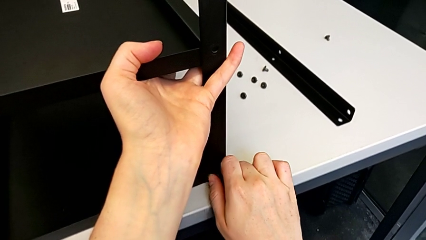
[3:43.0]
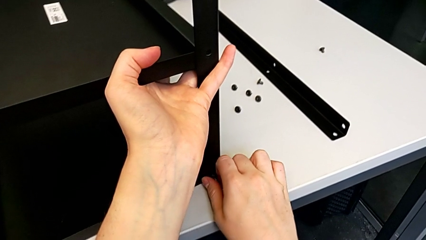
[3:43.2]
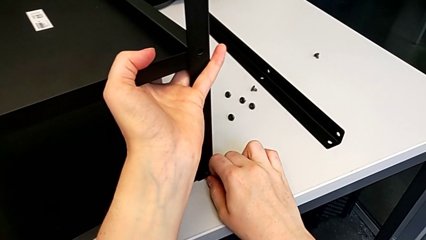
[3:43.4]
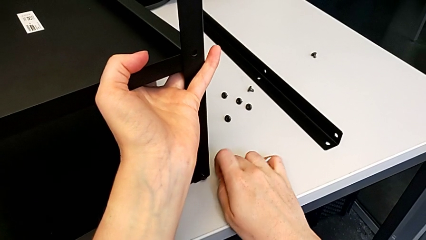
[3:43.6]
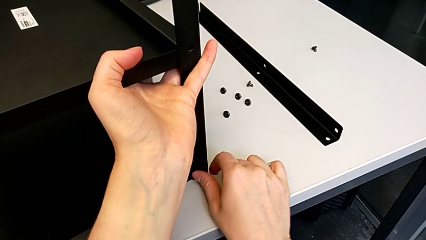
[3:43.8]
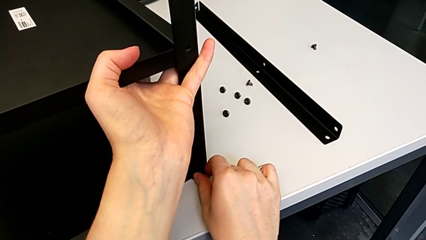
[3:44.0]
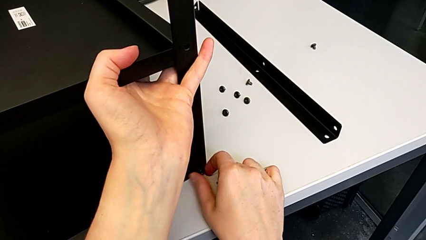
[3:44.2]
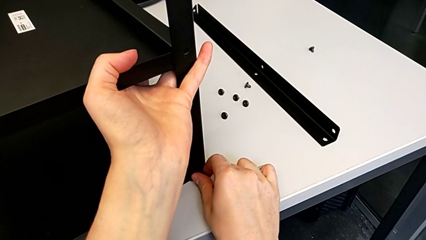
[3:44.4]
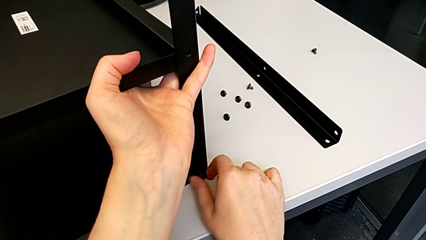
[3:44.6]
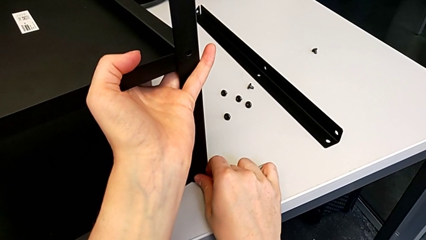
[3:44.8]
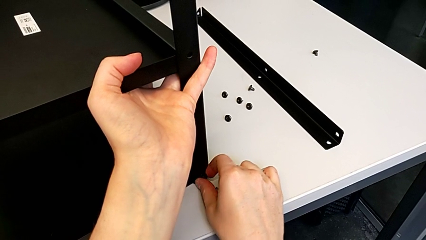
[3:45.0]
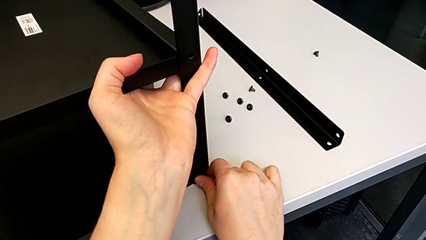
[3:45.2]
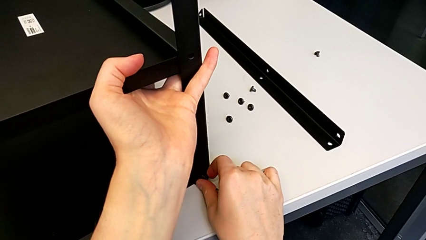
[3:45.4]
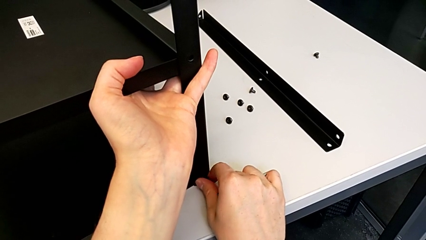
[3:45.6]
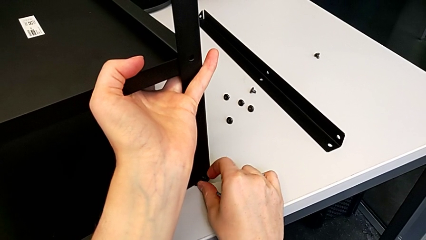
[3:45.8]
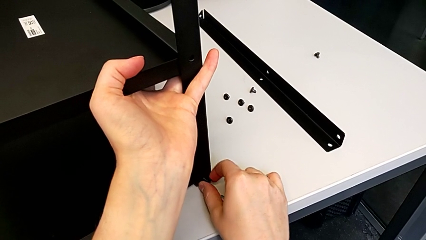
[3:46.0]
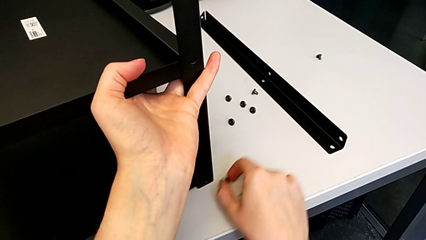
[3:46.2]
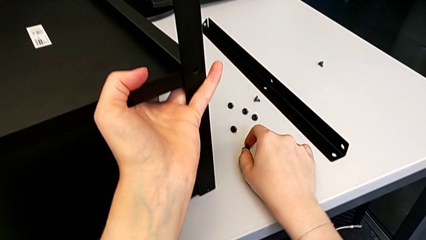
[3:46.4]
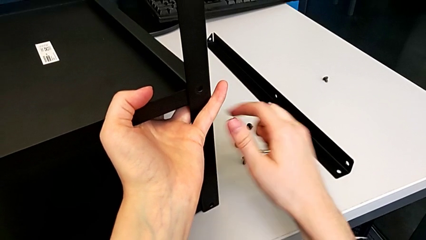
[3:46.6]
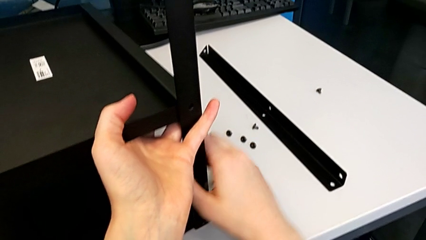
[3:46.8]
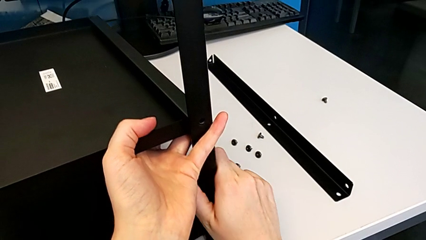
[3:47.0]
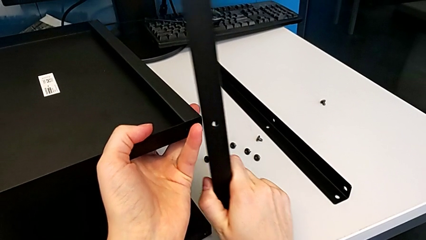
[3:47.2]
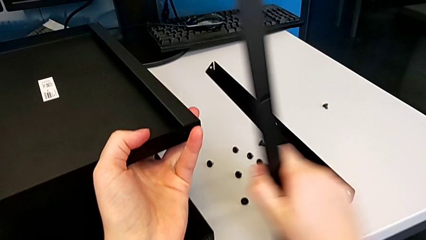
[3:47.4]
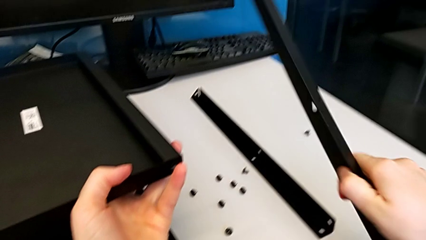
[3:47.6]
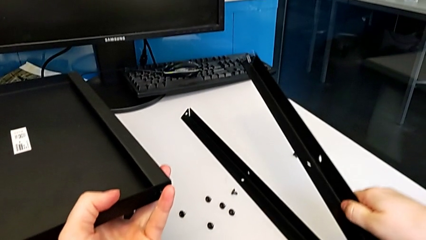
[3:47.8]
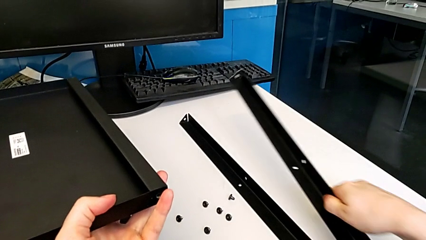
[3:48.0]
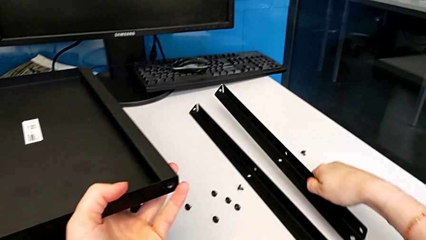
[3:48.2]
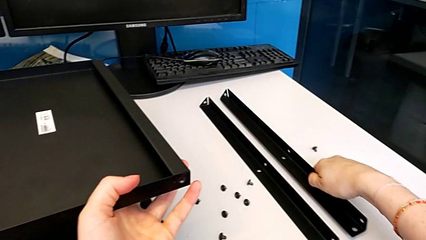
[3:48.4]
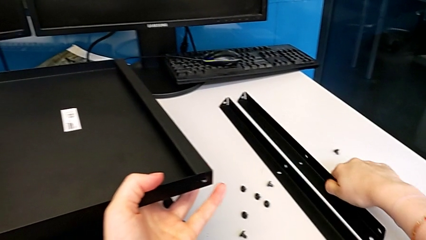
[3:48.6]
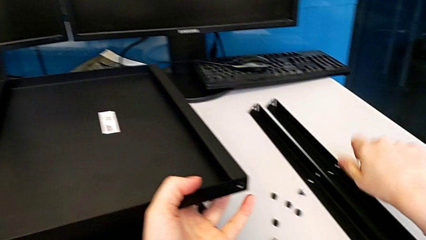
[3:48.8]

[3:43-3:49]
The camera wearer is disassembling the second leg. They withdraw the Allen wrench, unscrew the hex socket head, disassemble it, place it, disassemble the second leg and place it.

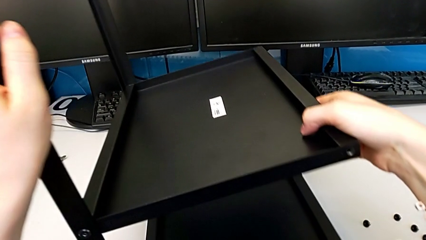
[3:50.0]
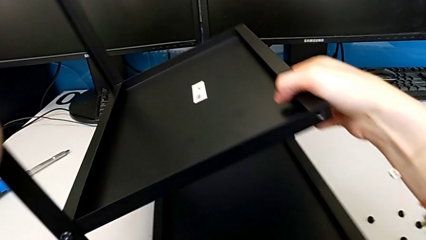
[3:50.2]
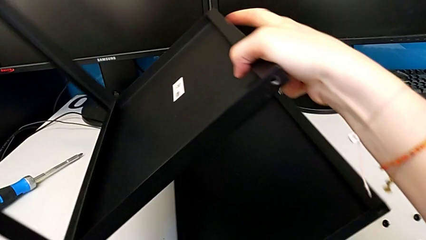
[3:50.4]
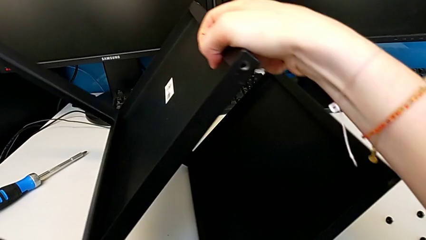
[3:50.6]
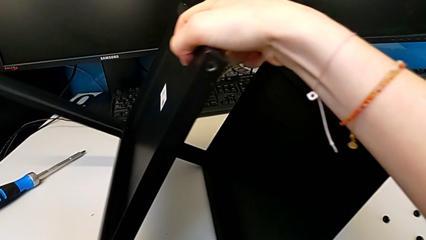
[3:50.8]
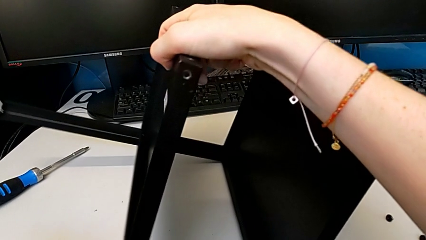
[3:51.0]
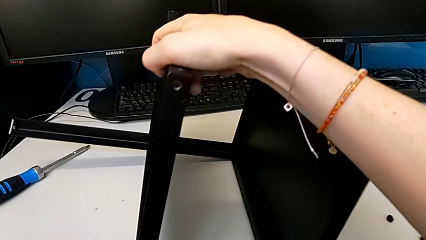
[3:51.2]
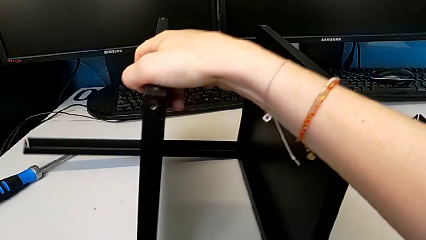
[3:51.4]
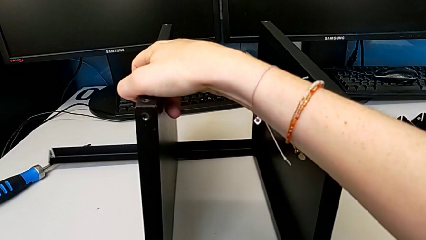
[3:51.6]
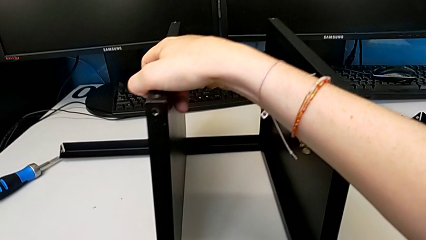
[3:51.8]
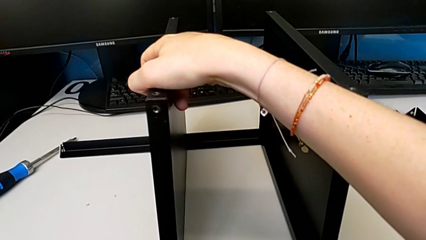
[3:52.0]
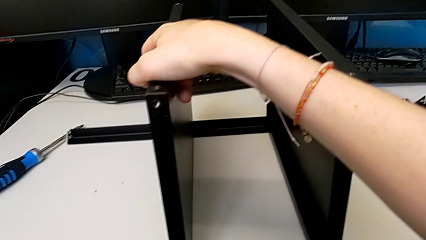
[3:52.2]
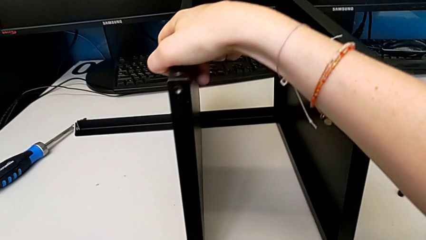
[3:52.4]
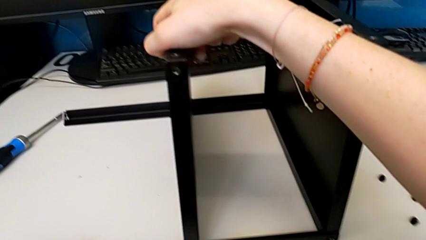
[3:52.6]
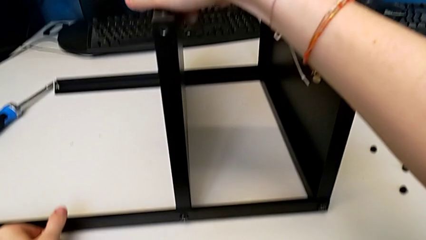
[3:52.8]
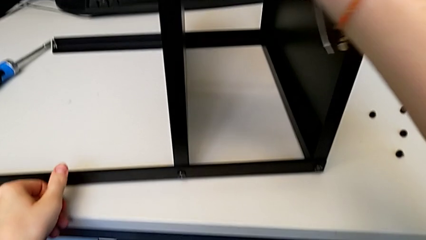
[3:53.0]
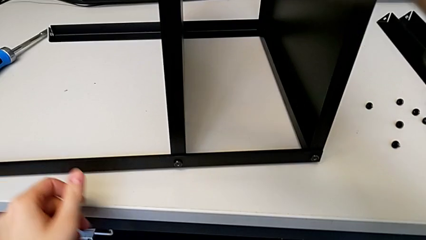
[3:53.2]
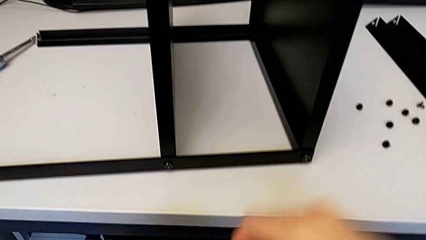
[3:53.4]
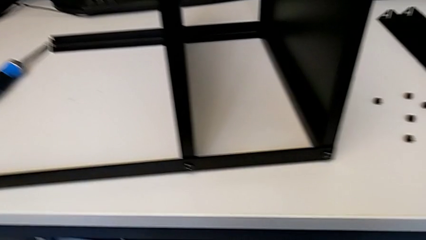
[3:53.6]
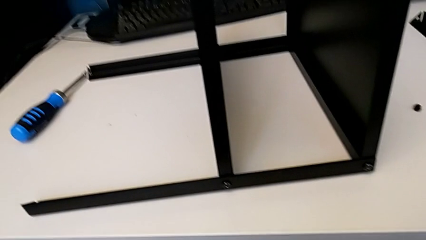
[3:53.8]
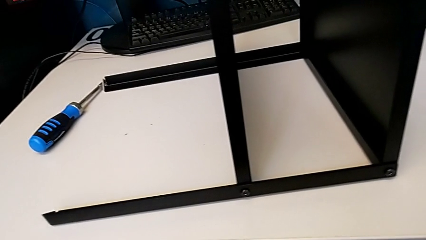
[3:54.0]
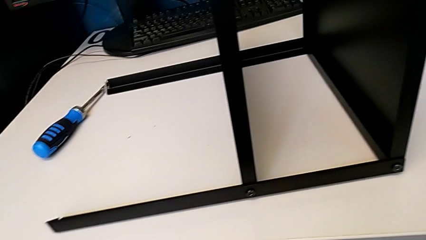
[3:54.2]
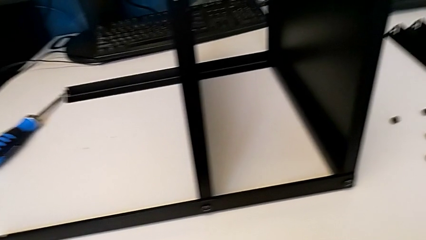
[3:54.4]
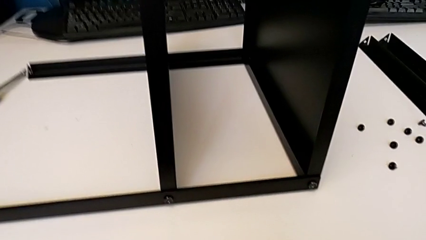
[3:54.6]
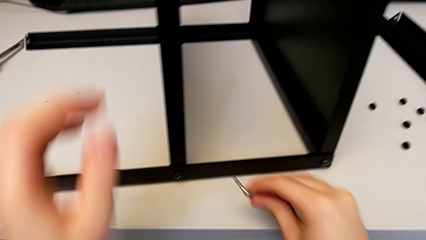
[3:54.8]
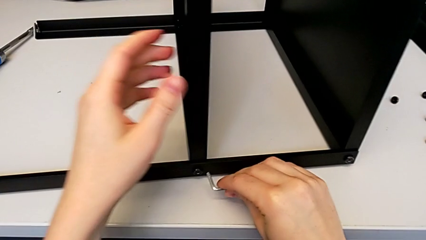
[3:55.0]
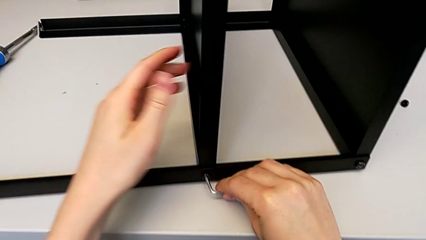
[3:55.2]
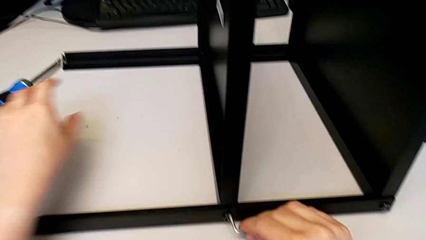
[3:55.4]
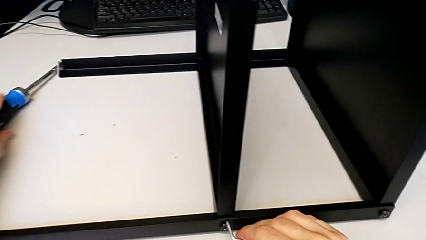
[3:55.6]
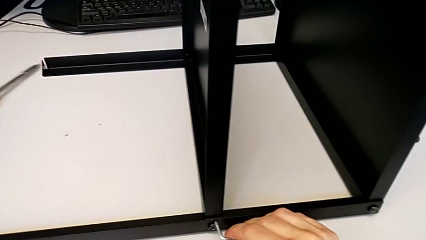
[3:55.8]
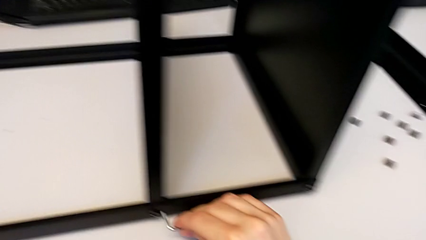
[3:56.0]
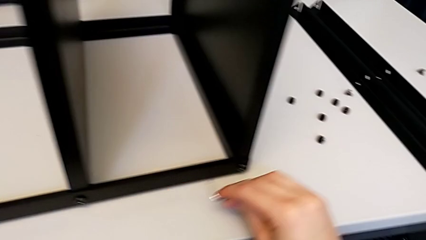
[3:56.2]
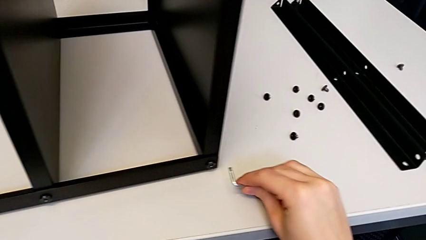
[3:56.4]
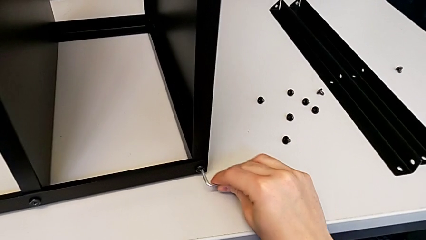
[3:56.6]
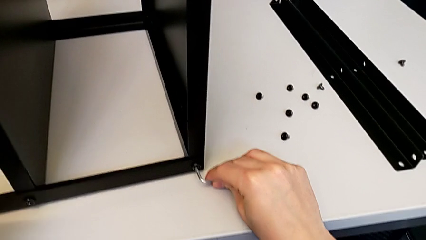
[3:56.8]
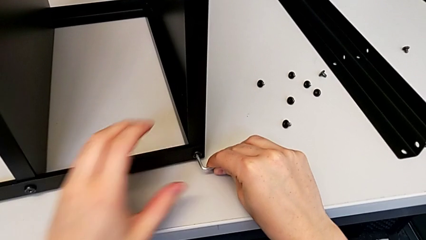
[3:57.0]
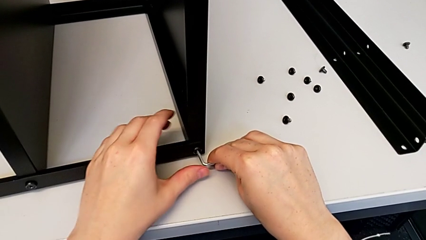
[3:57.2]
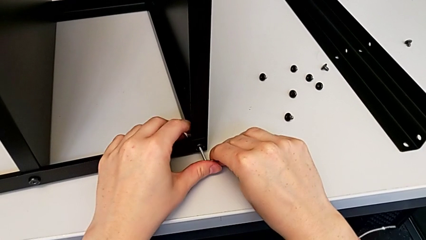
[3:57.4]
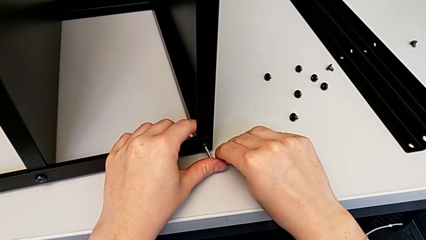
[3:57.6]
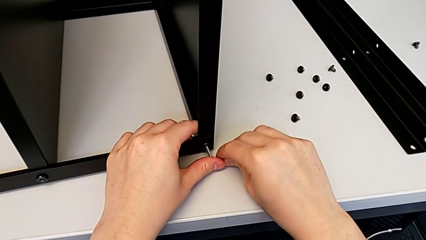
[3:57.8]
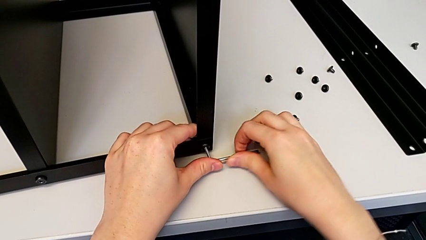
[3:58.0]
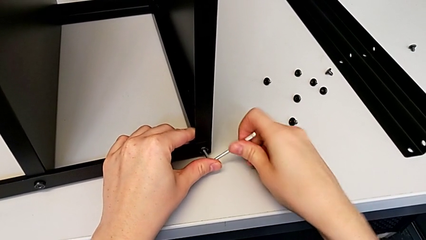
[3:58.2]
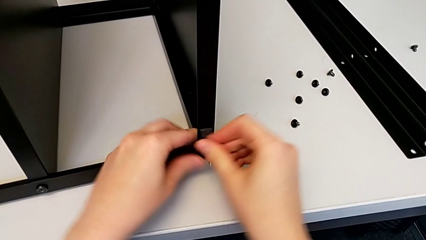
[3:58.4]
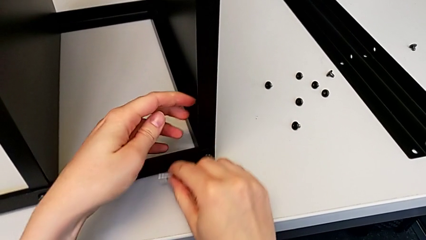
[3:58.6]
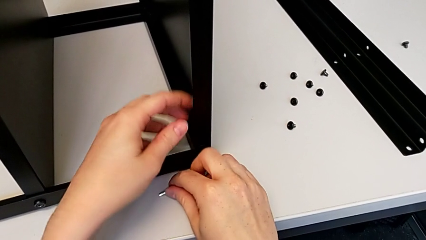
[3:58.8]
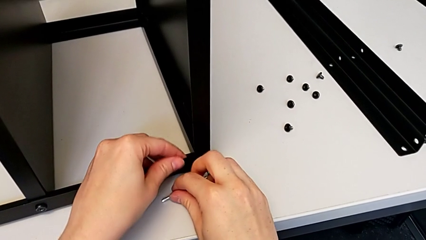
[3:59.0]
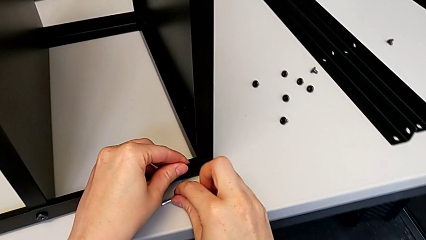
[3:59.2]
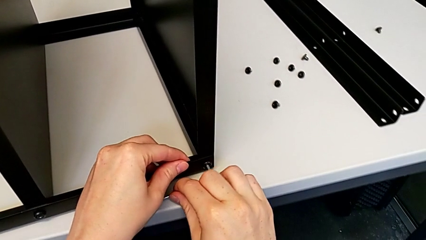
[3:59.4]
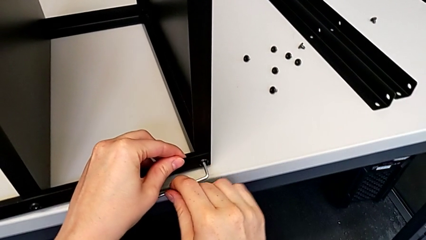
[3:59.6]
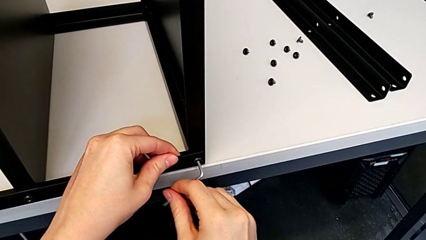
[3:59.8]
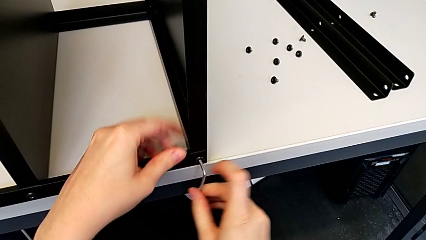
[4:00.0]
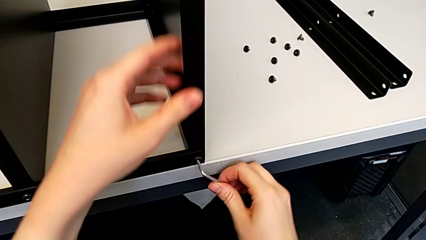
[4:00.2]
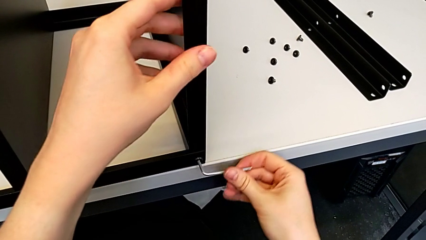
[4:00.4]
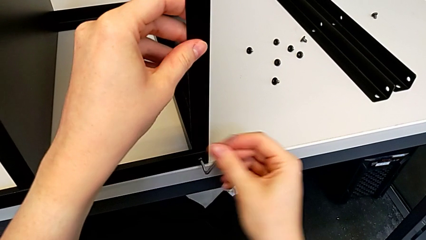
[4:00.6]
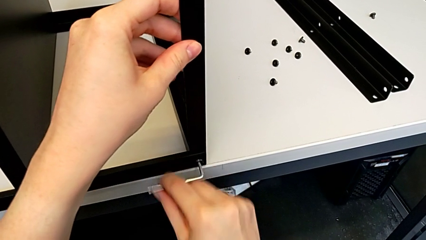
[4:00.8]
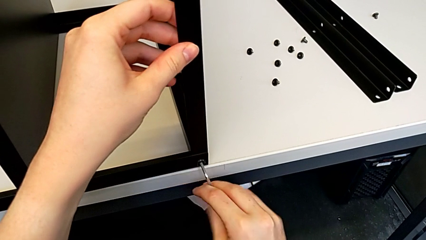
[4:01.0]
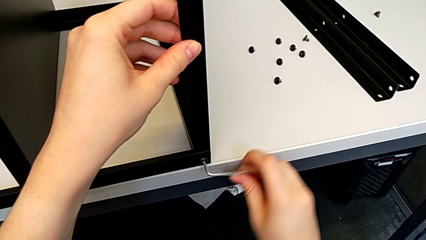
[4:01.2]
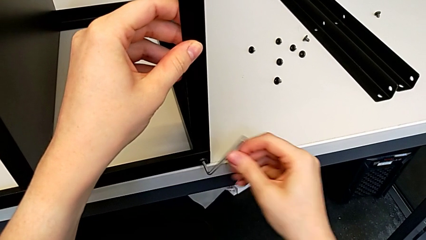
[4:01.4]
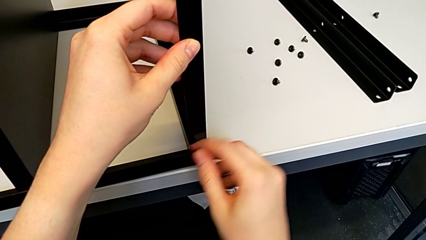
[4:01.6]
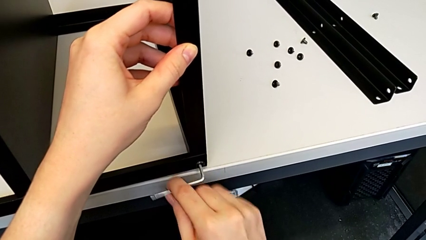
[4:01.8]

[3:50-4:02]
The camera wearer is disassembling the top tray of the furniture. They keep rotating the nightstand, hold the Allen wrench, insert it, unscrew the hex socket head with the right hand and pull the nightstand with the right hand.
